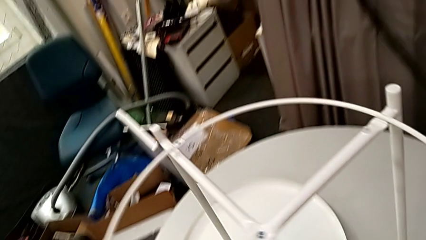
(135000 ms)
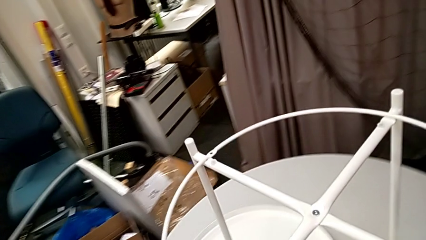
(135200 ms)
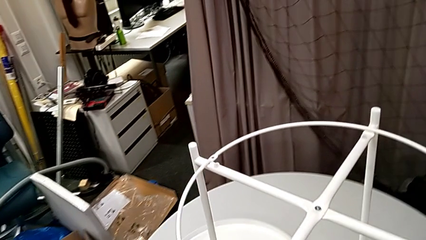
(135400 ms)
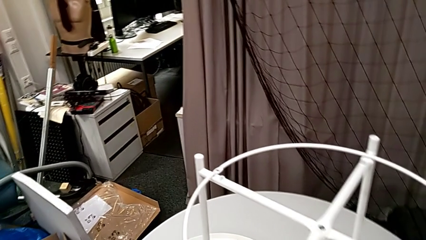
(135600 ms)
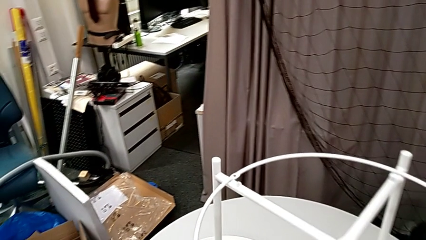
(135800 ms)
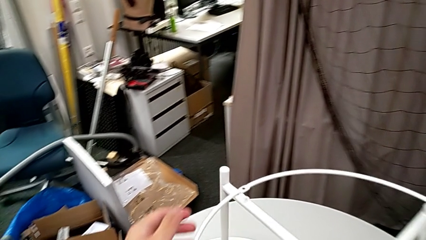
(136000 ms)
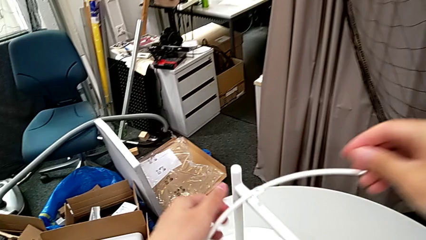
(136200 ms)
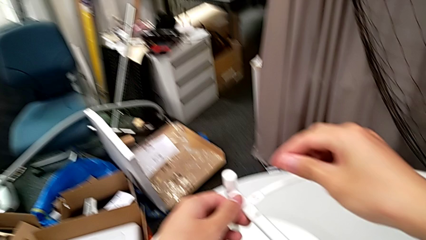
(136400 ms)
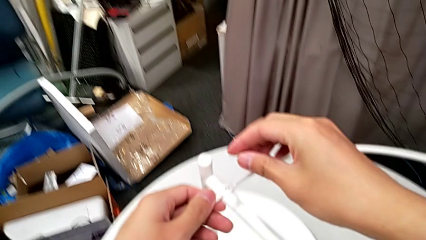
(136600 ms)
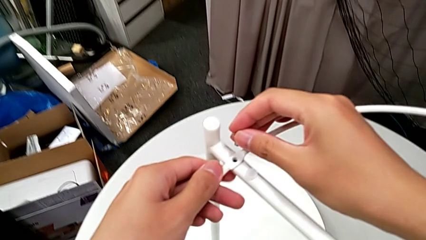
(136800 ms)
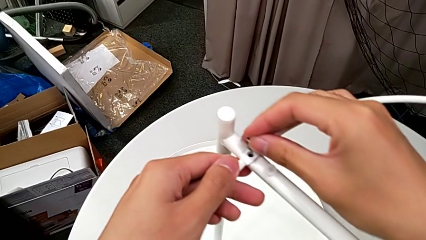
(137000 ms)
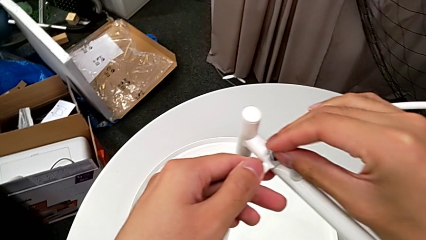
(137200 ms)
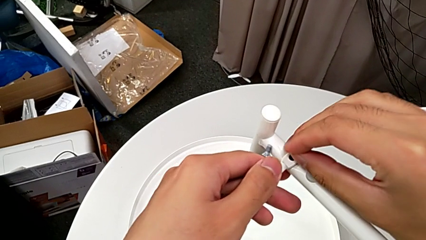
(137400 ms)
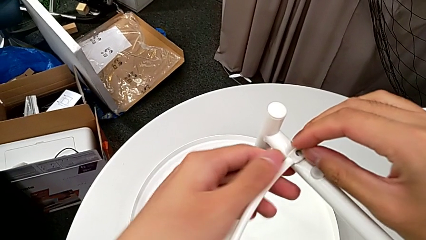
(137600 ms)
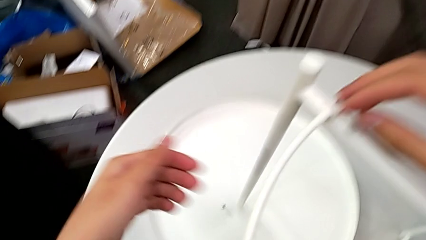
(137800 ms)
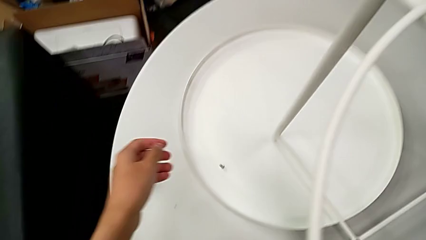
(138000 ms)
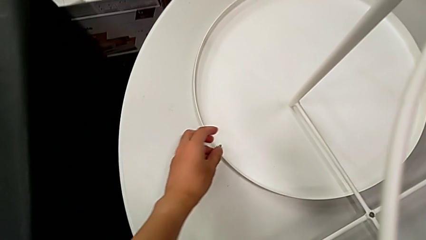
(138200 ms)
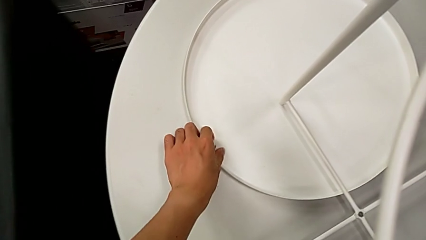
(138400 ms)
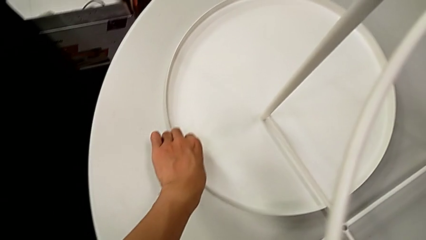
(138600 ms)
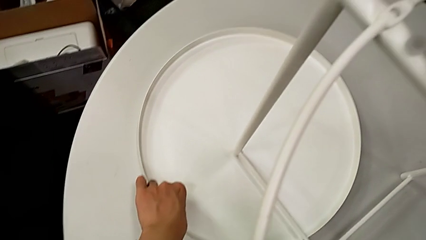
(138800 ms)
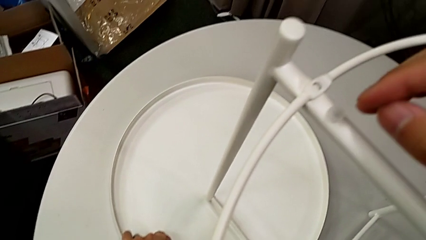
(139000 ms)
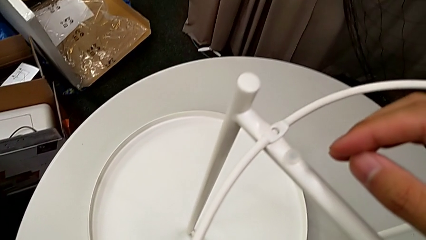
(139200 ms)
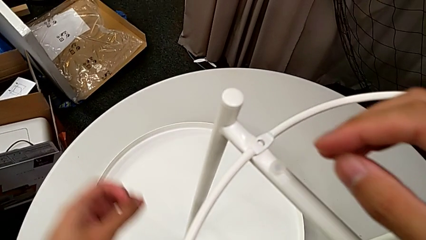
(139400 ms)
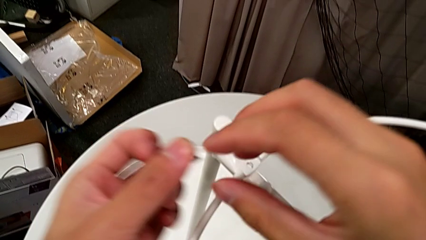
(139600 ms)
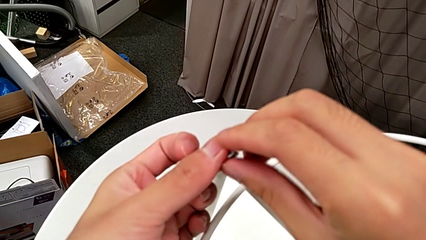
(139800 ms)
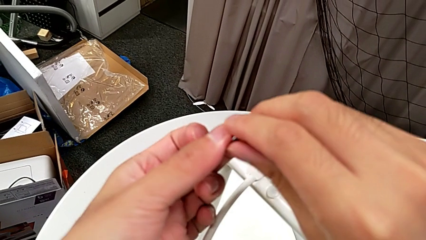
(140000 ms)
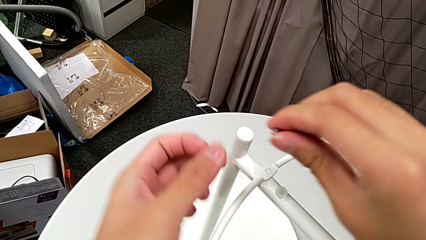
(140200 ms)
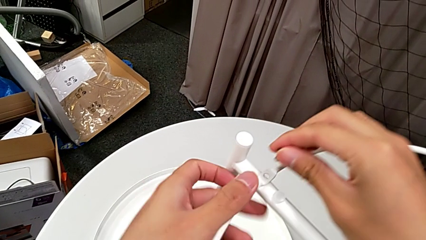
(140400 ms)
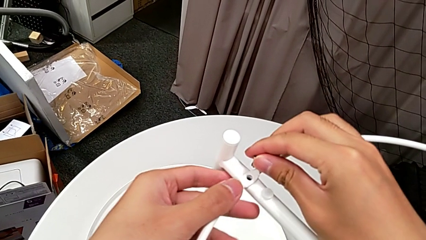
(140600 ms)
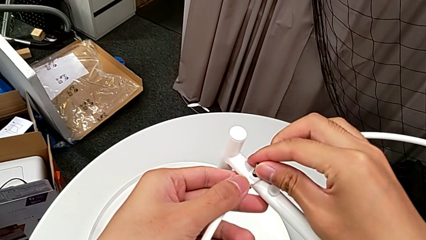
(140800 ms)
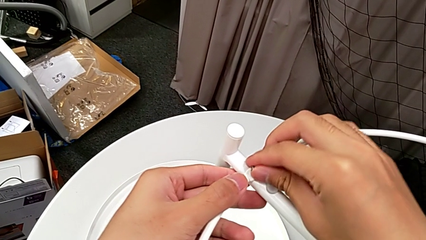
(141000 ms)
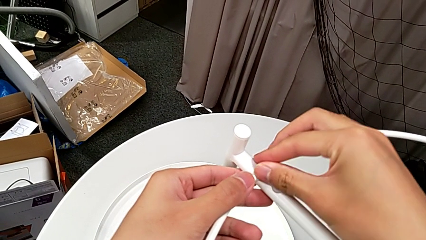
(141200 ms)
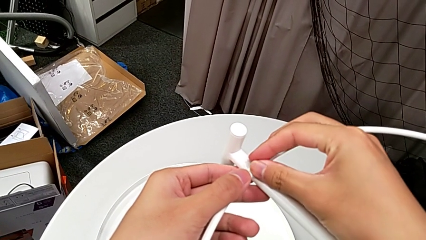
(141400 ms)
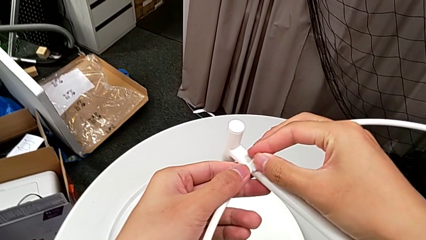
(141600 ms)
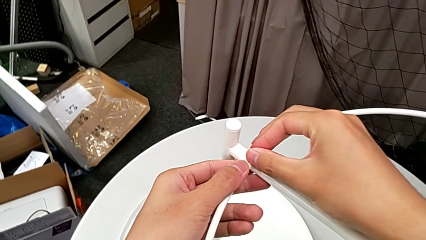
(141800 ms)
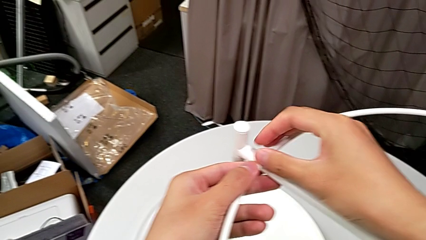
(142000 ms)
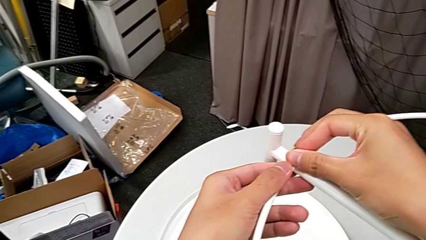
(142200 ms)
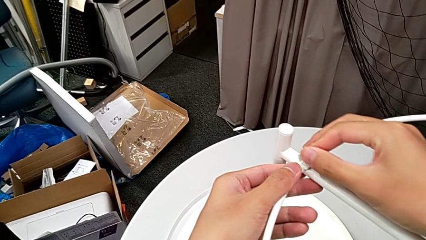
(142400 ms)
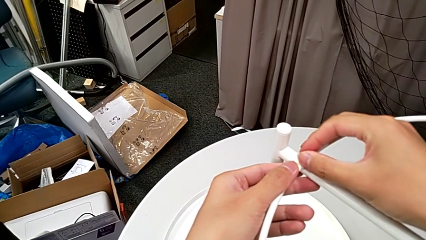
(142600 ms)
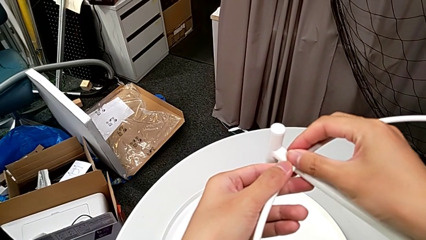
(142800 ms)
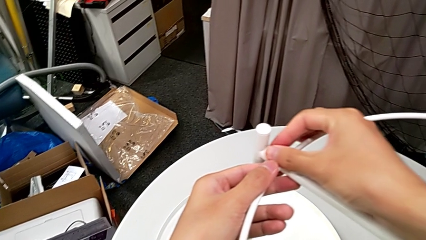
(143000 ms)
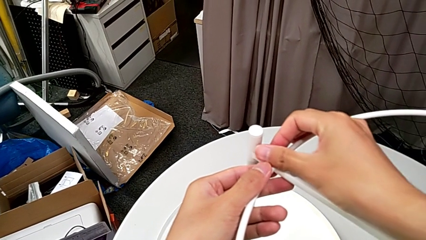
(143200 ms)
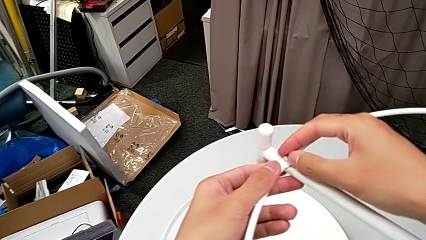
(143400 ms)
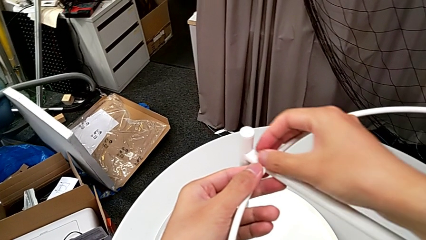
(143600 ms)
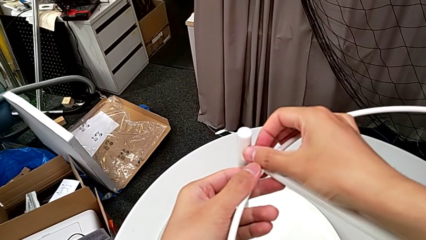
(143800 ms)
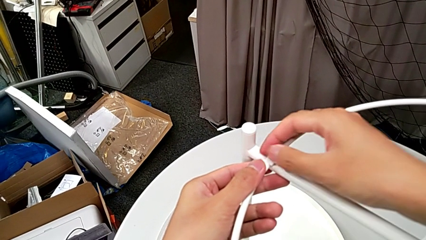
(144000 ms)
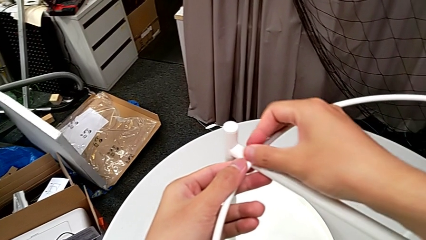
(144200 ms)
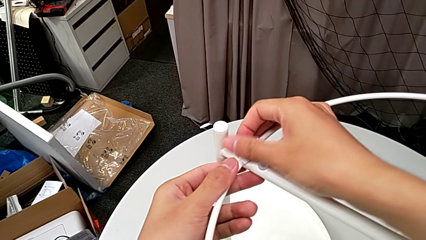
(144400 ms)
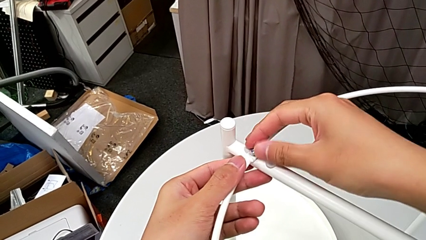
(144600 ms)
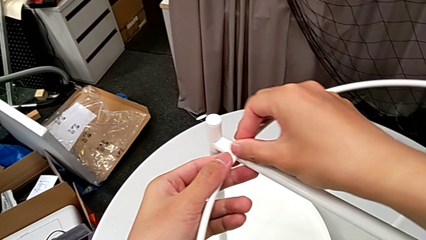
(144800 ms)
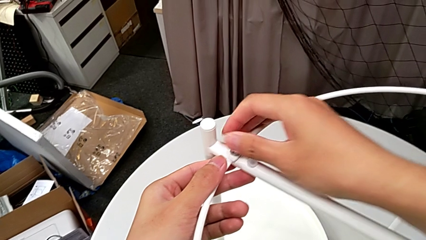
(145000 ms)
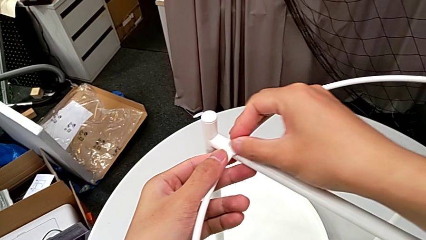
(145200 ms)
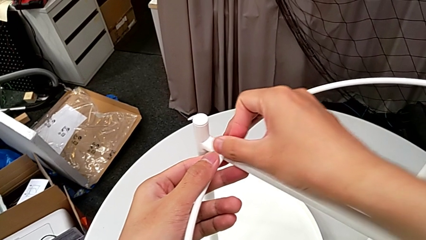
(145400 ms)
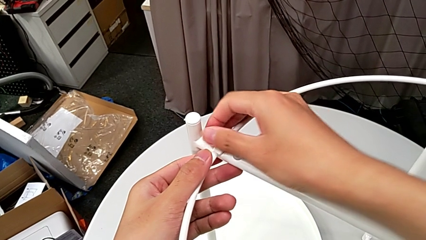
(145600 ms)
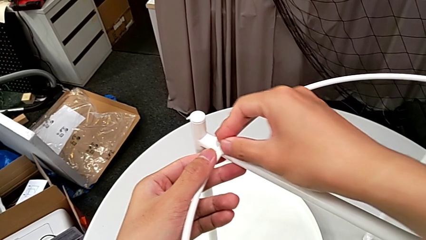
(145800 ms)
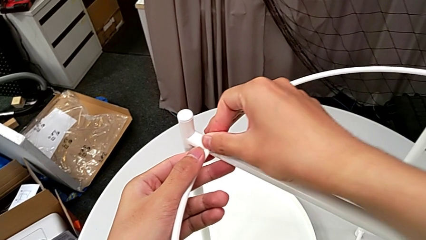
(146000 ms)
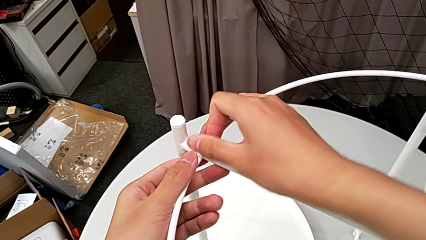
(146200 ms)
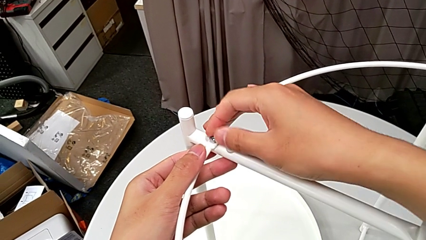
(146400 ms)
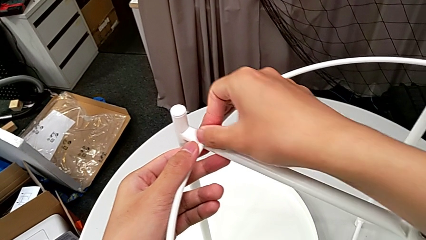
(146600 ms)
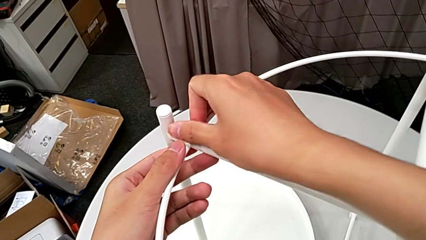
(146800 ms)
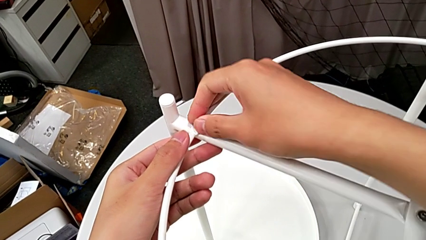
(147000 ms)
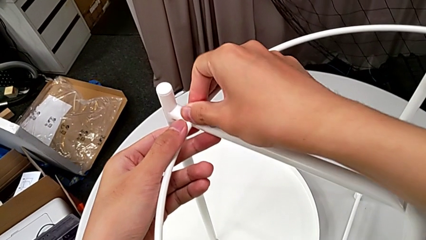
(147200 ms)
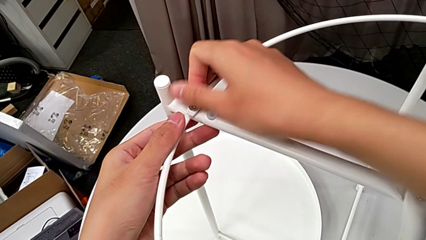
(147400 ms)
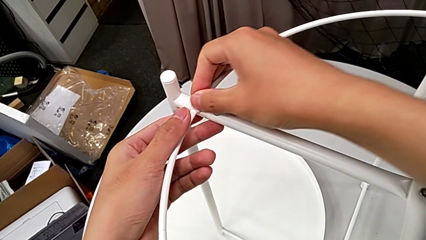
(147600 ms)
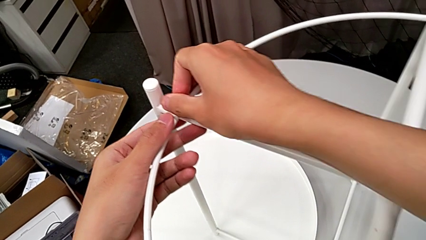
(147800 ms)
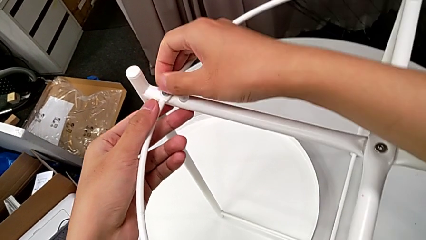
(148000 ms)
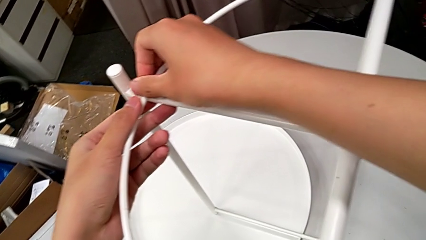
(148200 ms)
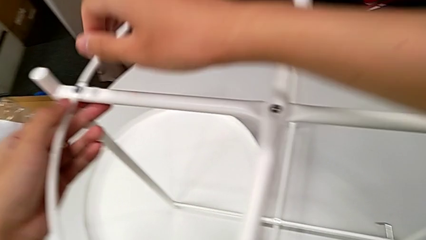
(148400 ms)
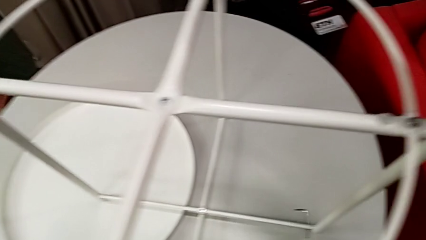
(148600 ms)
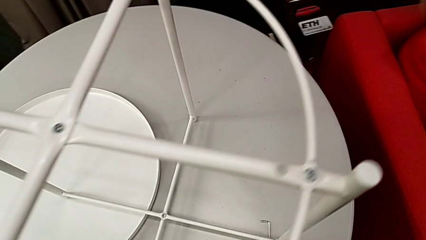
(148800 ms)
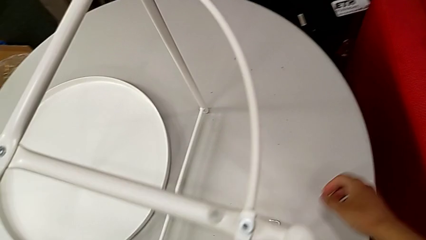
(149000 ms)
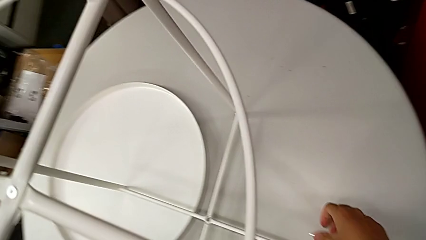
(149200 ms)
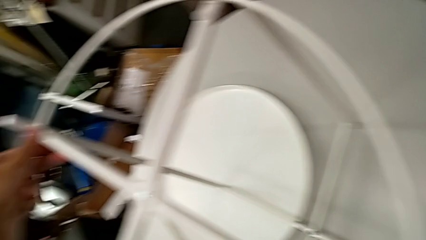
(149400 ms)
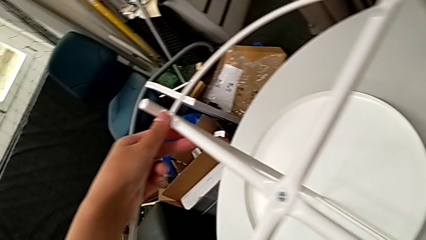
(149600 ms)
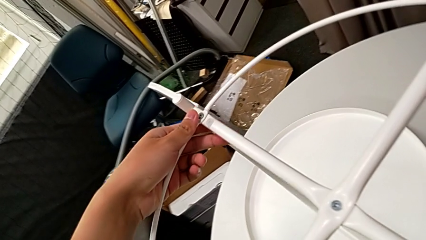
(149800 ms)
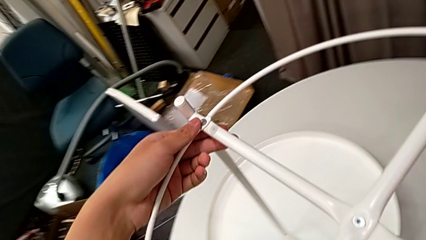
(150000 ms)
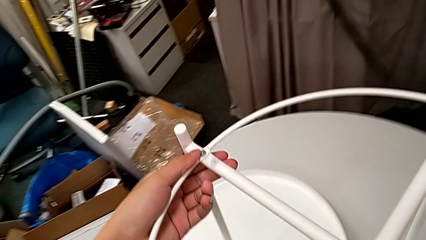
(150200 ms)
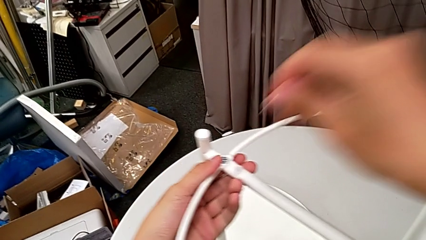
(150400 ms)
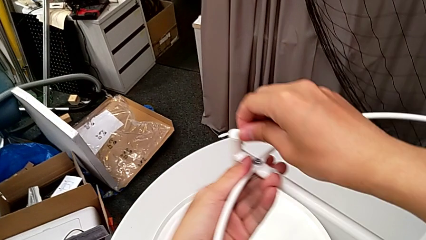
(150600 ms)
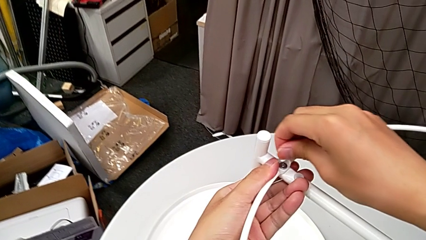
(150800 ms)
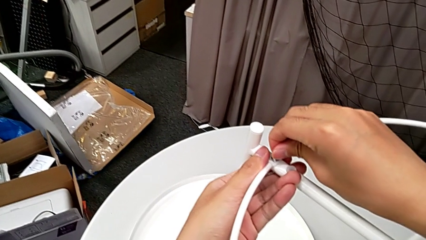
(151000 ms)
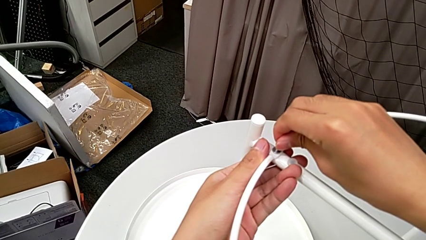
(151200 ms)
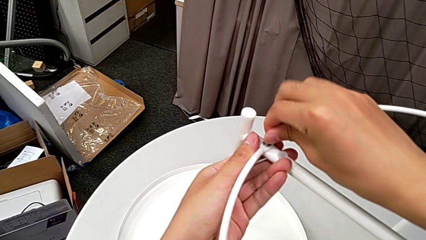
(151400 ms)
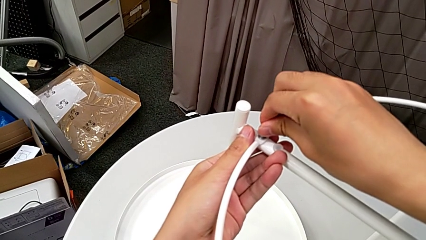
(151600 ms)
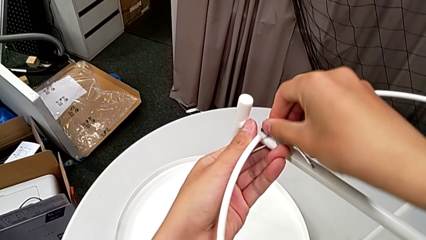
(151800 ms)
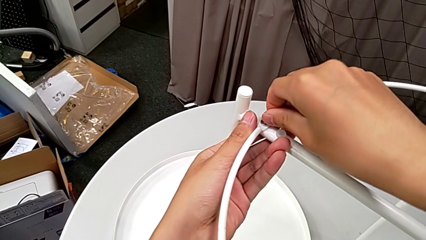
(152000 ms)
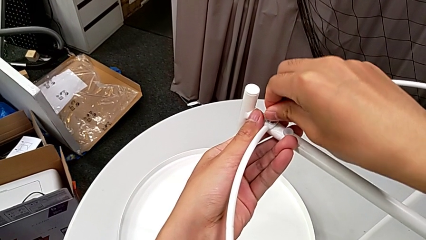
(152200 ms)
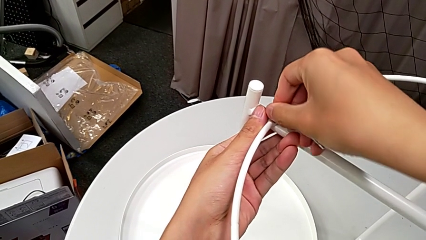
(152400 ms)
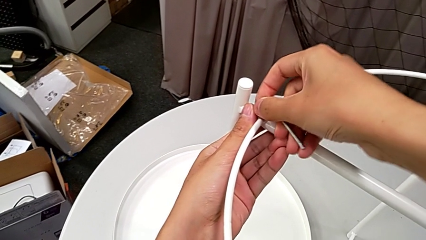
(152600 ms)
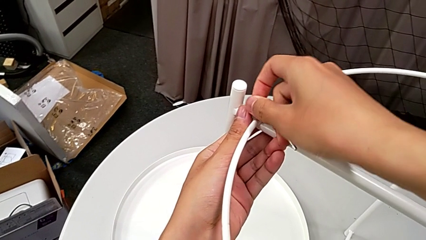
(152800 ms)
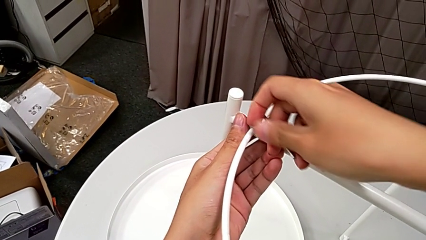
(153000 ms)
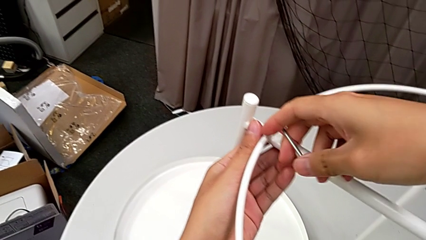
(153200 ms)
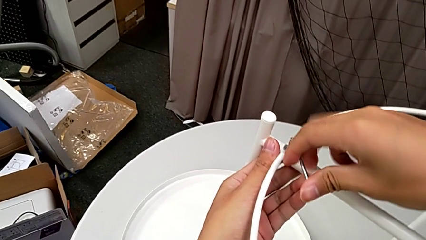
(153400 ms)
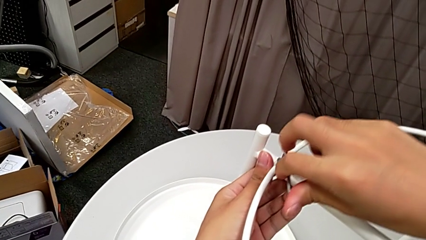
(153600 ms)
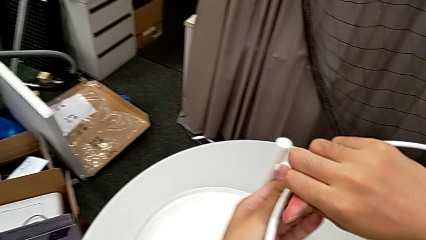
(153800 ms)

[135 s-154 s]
The camera wearer is screwing the circle onto the legs. They lift the hex socket head, wrongly drop it, grab it twice, insert it, screw it, grab the Allen wrench, insert it and begin to screw the hex socket head.
